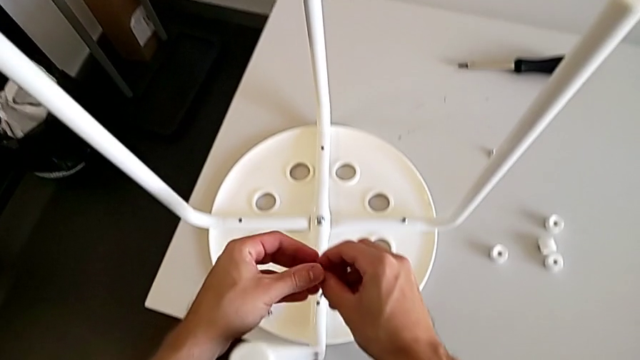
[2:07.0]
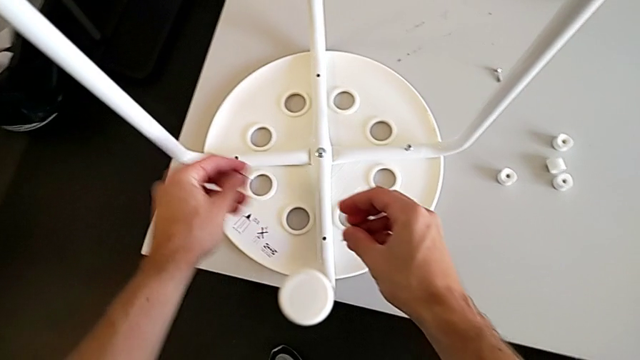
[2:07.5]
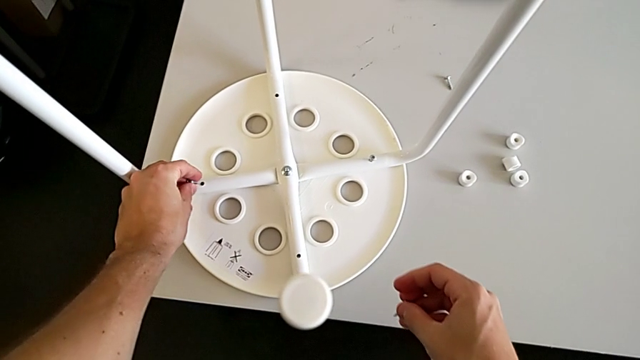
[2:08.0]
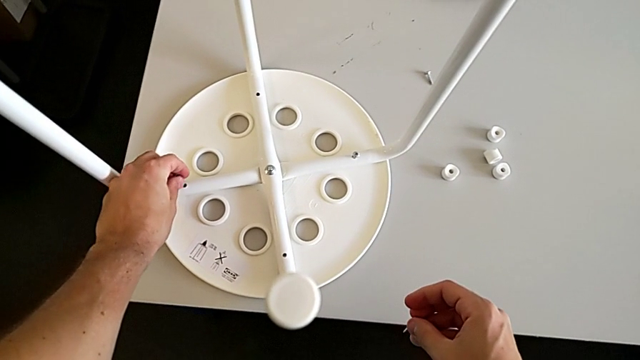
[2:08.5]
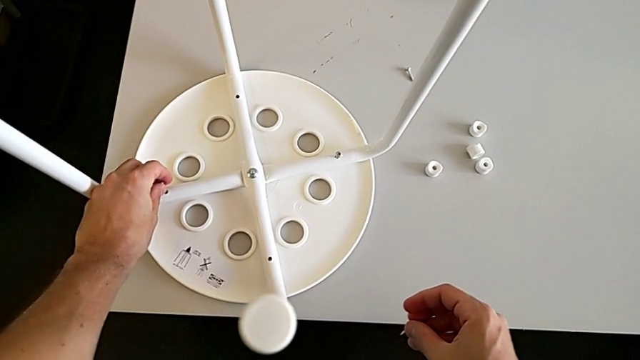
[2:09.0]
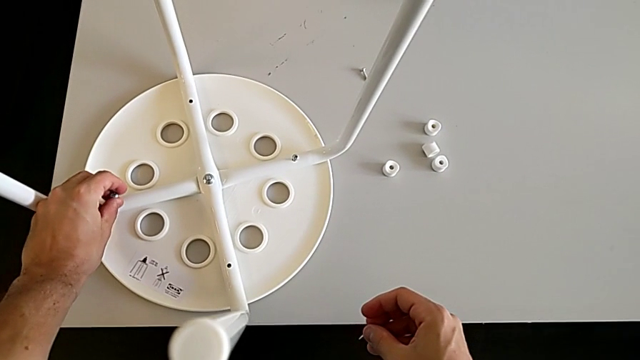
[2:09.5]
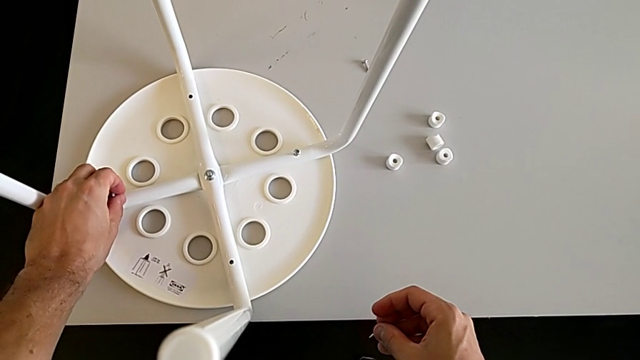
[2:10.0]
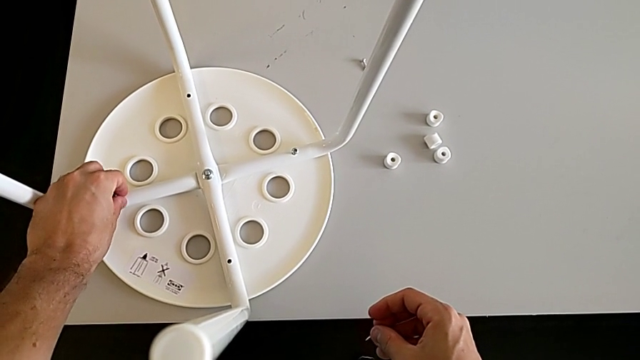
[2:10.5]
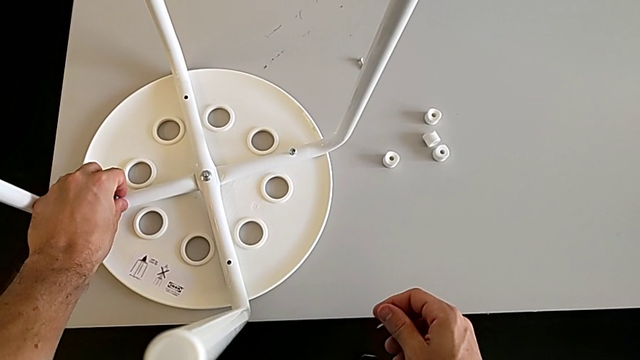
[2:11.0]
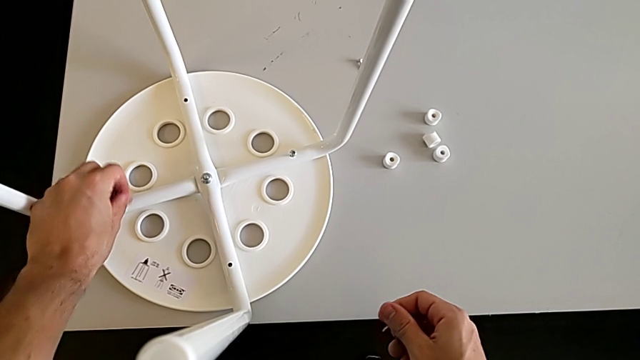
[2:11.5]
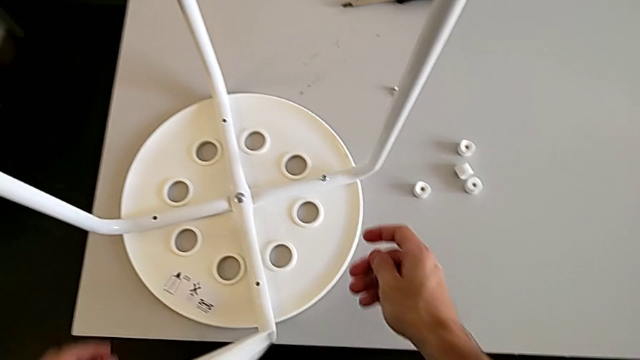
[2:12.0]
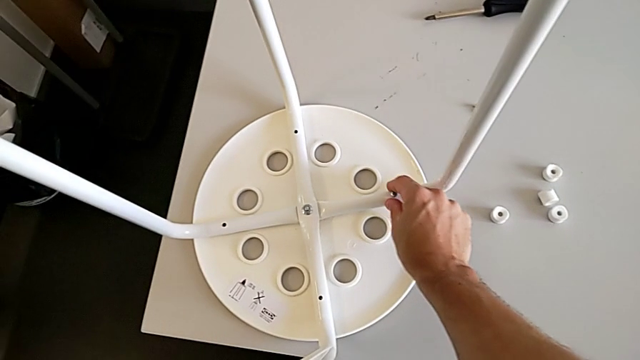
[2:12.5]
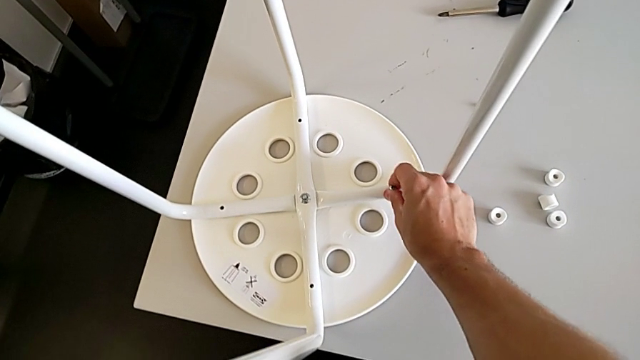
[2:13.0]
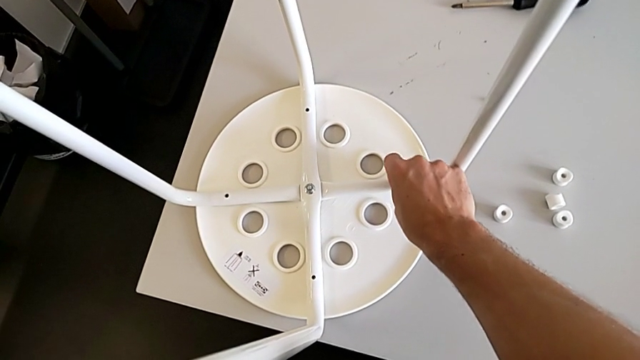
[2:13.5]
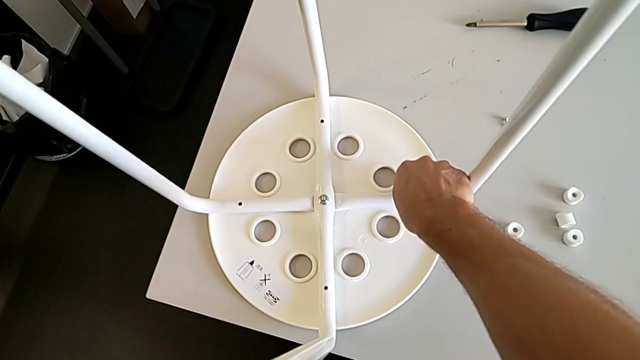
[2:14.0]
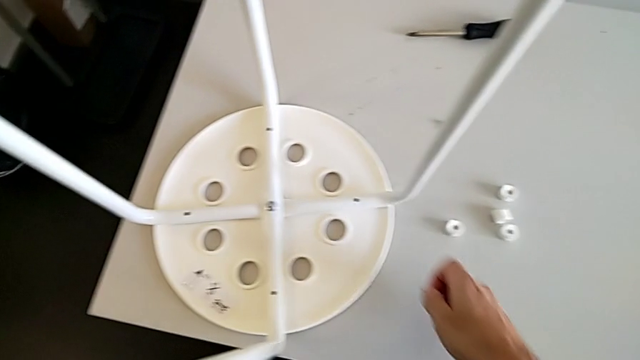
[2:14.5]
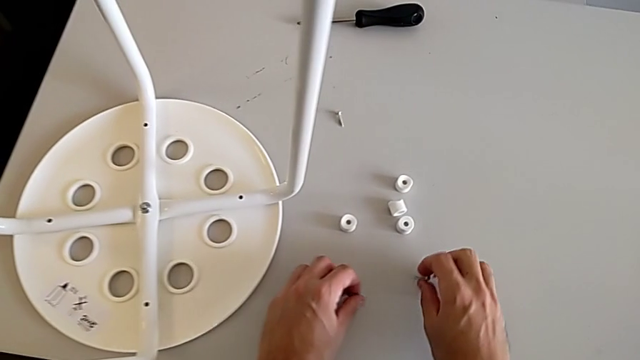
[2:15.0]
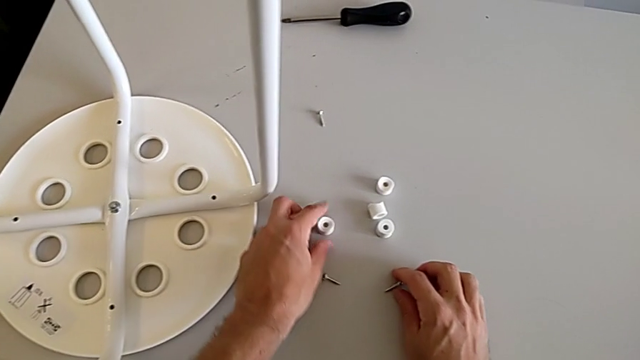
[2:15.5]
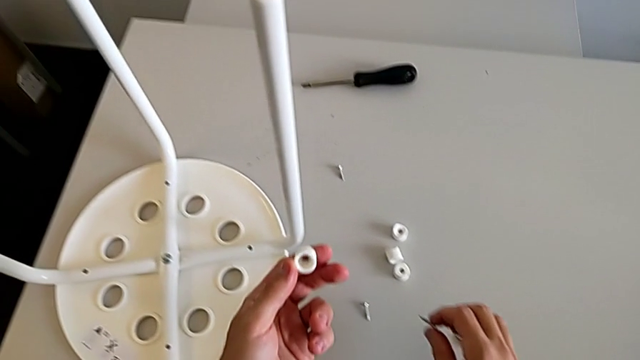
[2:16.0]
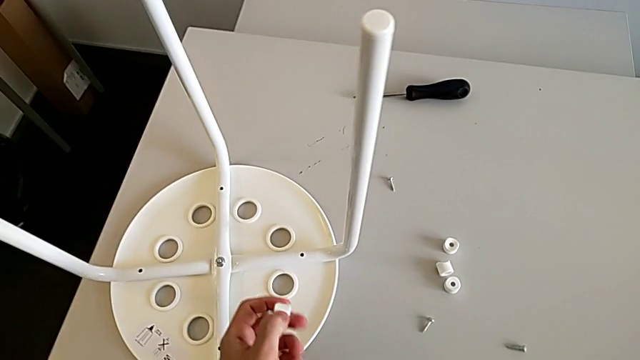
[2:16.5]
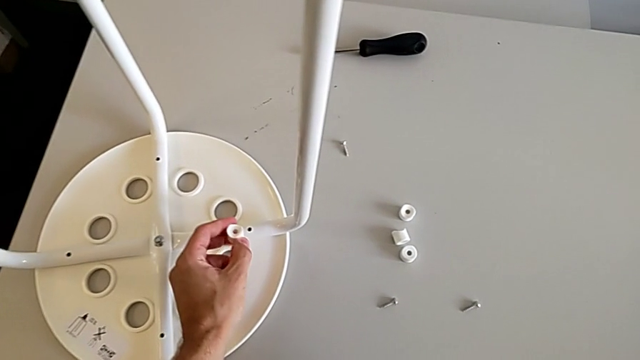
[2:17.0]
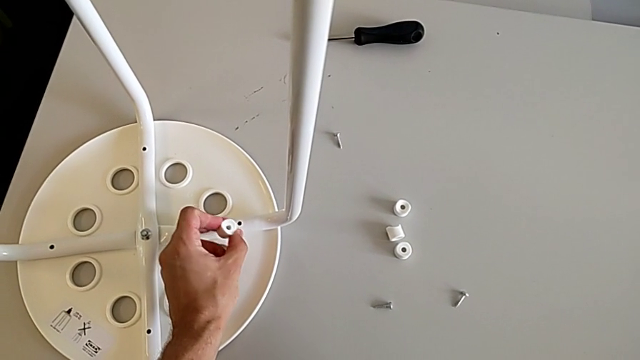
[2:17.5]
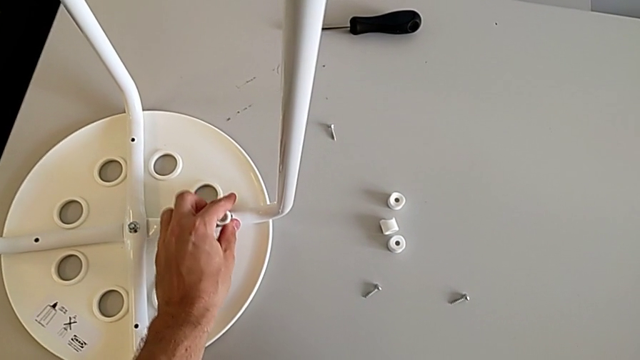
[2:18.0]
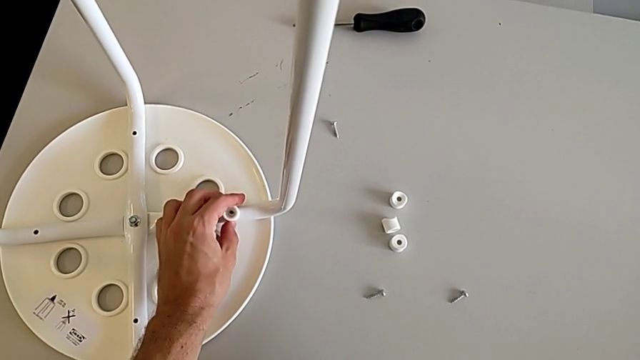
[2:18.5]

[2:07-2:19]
The camera wearer is assembling the seat board with the leg frame. They grab the screw with the left hand, wrongly align it, withdraw it, disassemble it, place it, grab the washer, approach the leg, rotate the washer and align it.

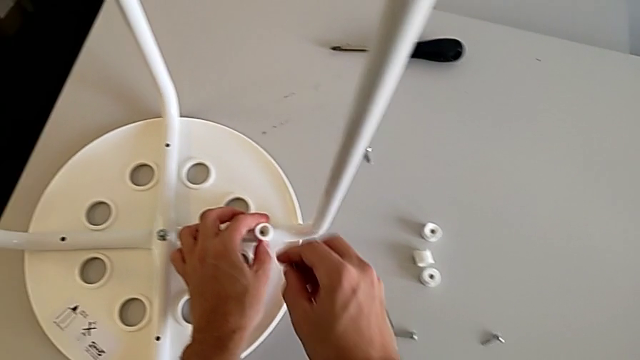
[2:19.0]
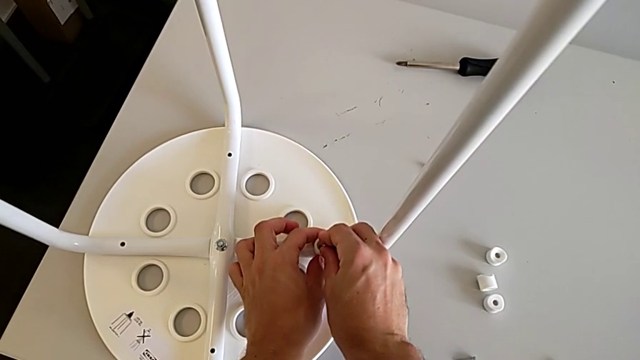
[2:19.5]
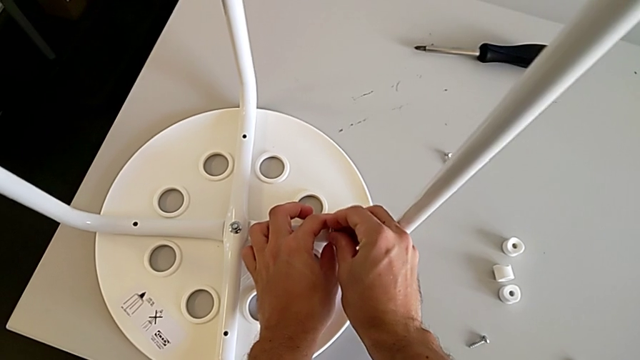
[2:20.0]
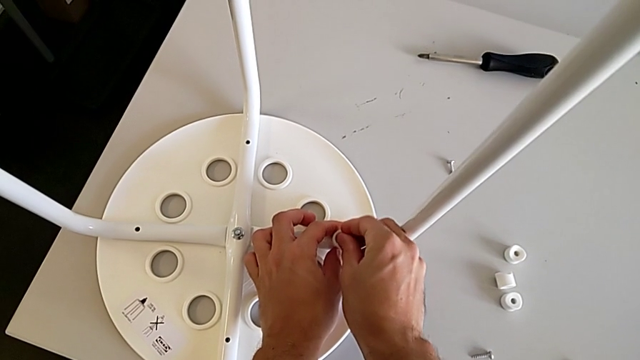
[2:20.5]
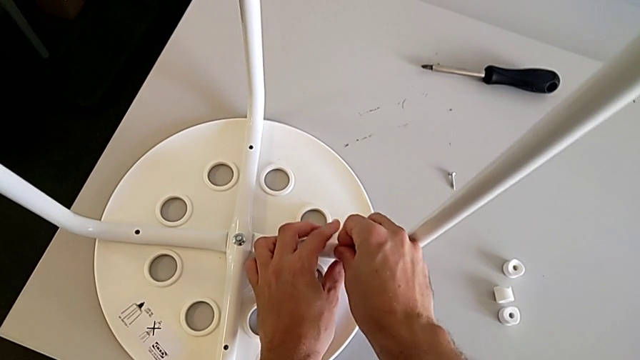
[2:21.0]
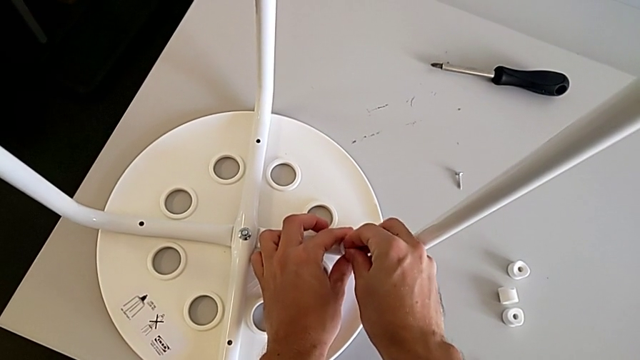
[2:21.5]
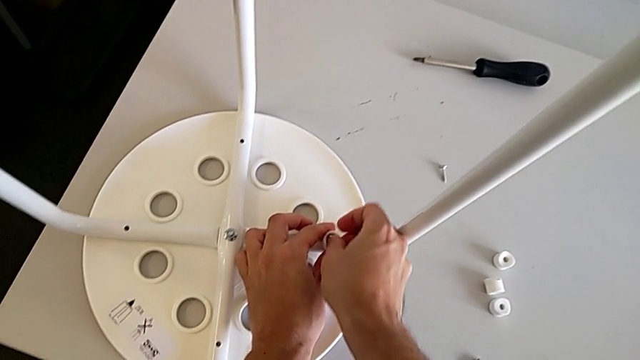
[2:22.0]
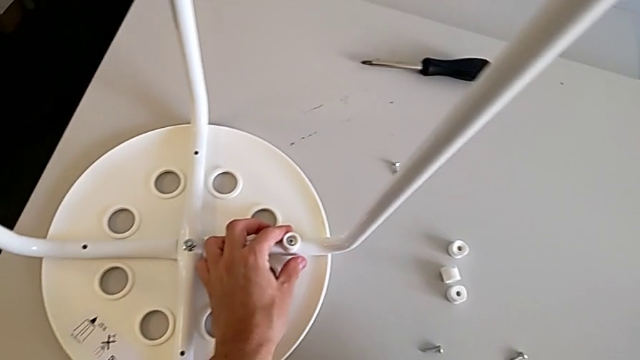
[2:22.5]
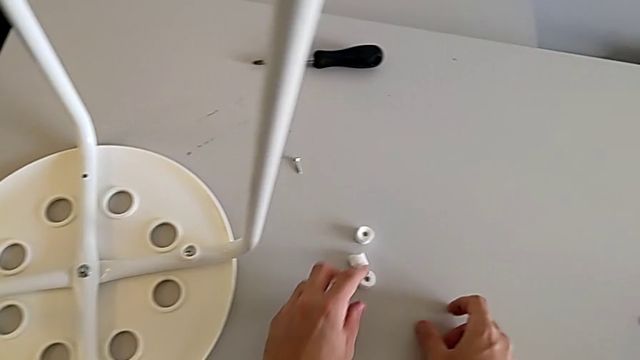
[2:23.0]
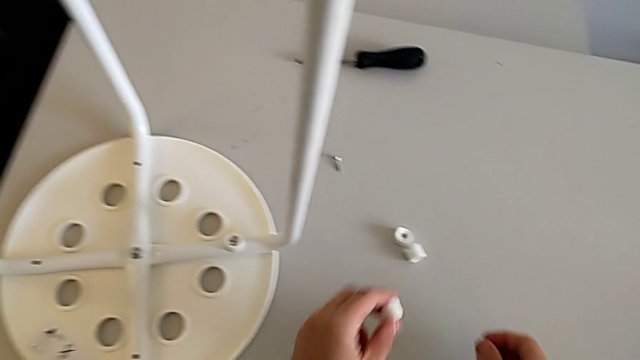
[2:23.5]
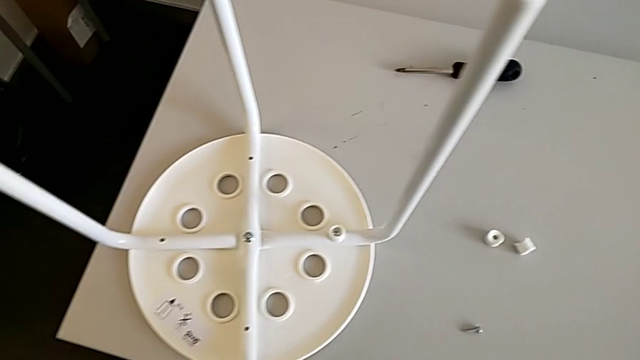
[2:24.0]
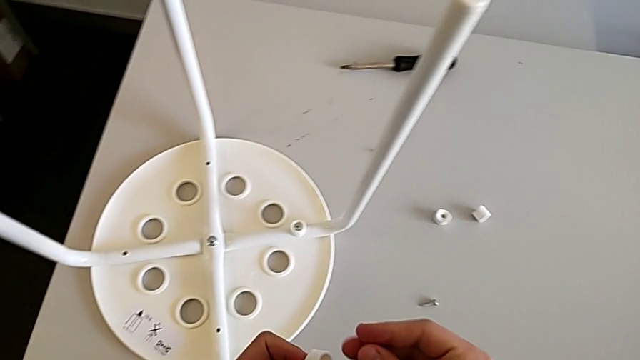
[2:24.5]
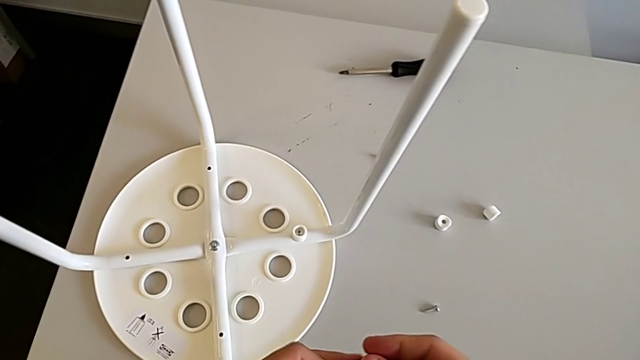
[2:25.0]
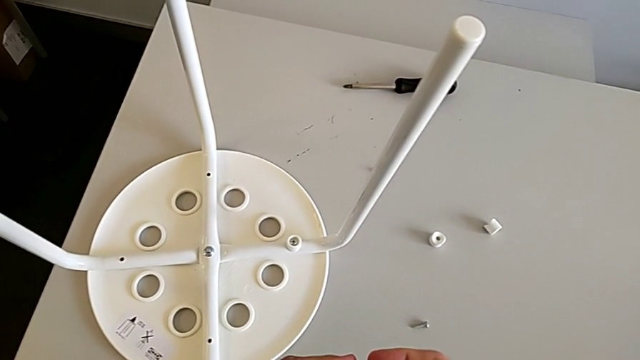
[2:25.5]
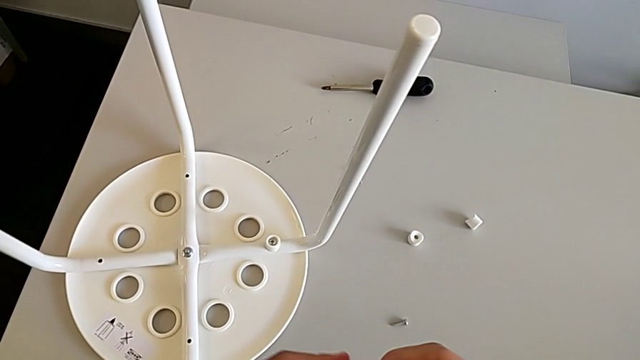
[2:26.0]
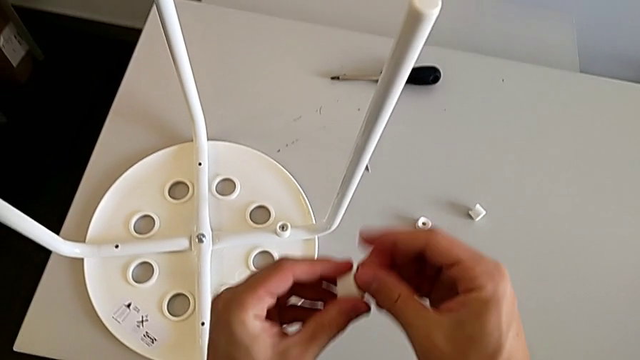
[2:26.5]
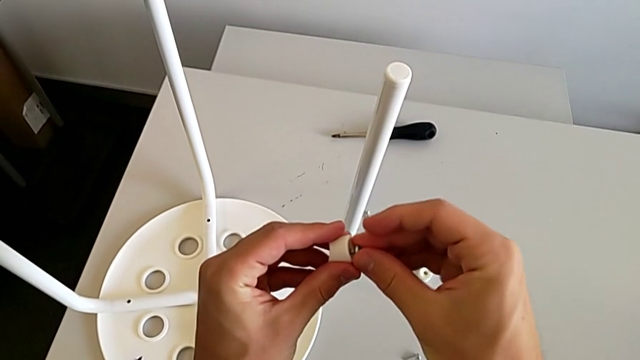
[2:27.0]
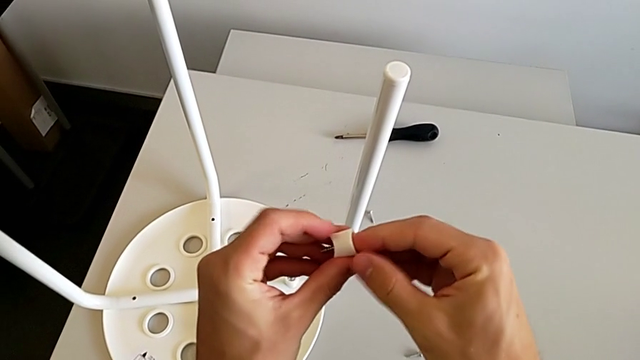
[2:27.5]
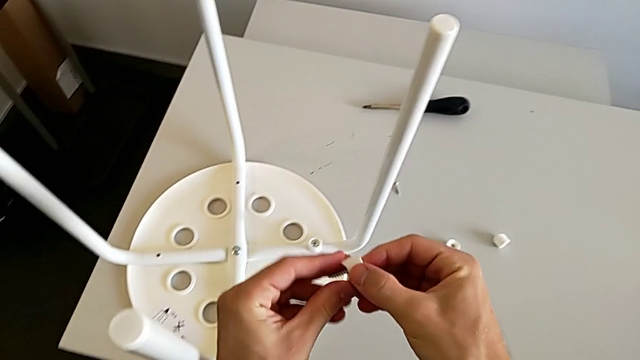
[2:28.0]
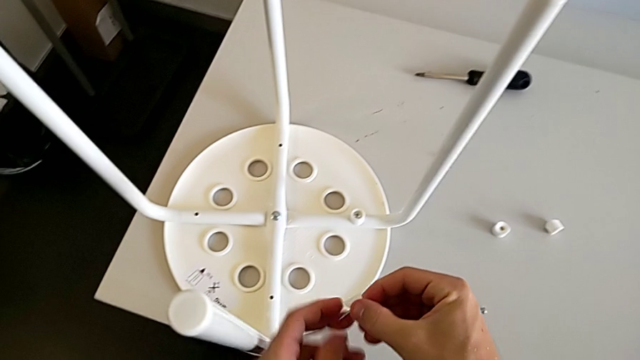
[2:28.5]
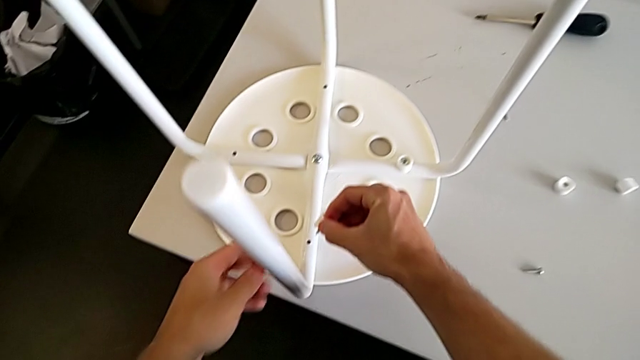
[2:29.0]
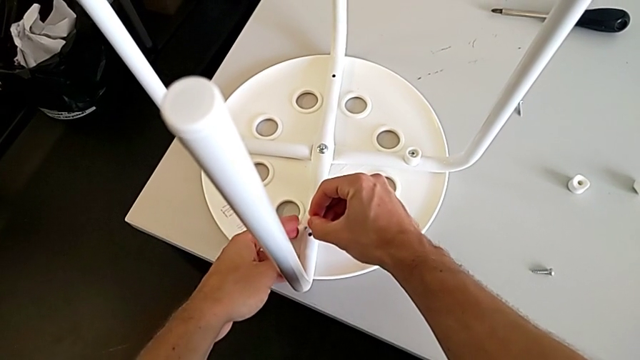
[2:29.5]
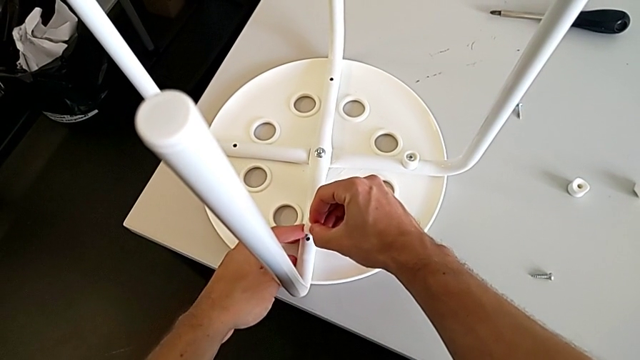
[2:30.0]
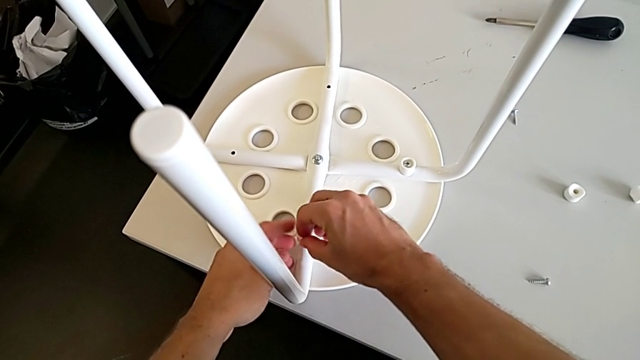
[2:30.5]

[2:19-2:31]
The camera wearer is assembling the seat board with the leg frame. They insert the screw, grab the washer, grab the screw, align it and begin to wrongly insert it.
